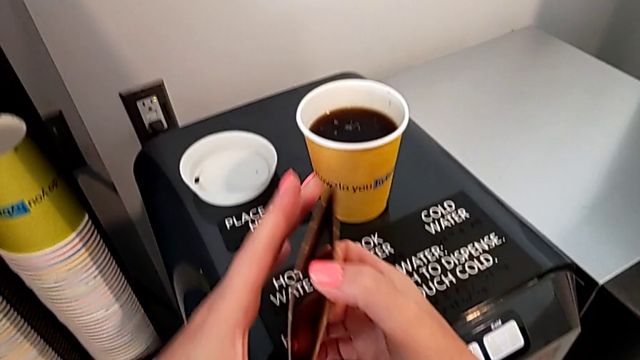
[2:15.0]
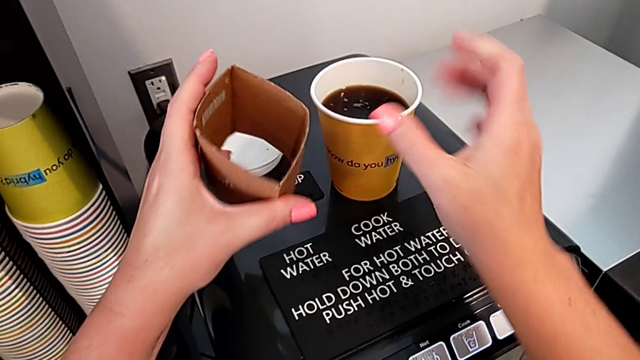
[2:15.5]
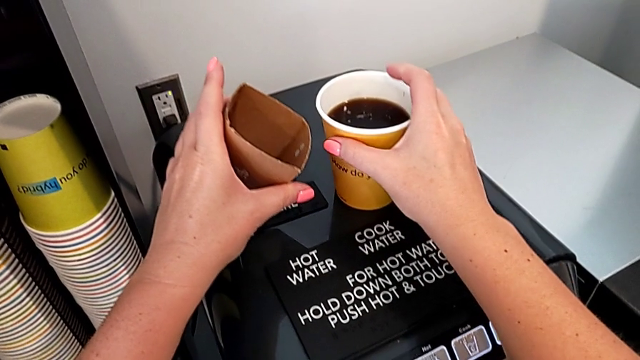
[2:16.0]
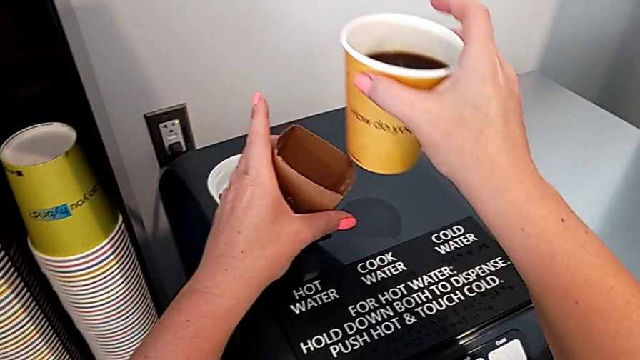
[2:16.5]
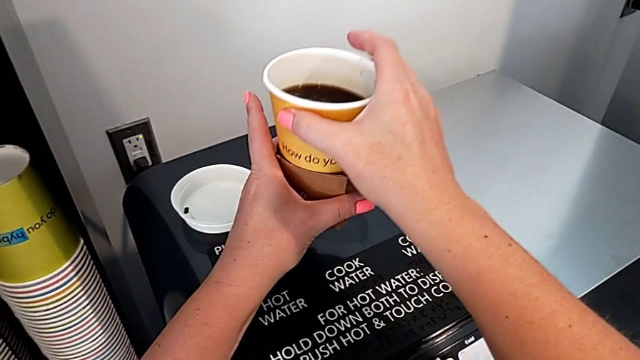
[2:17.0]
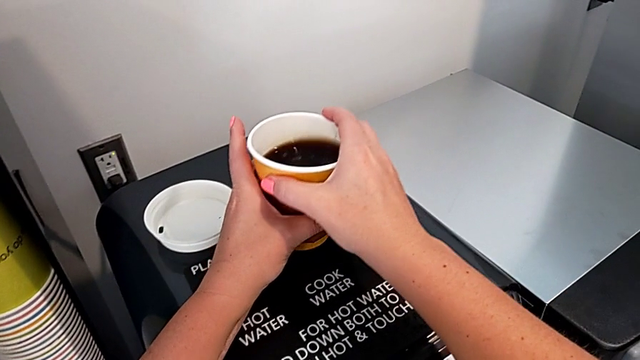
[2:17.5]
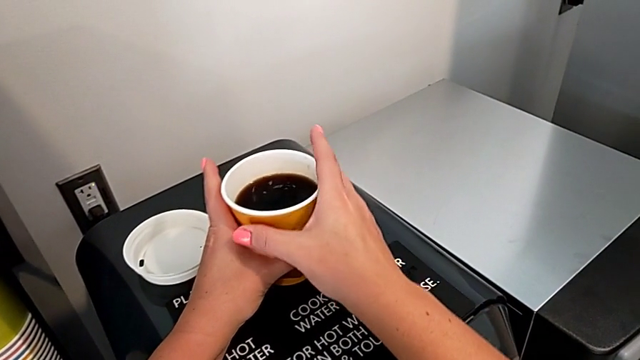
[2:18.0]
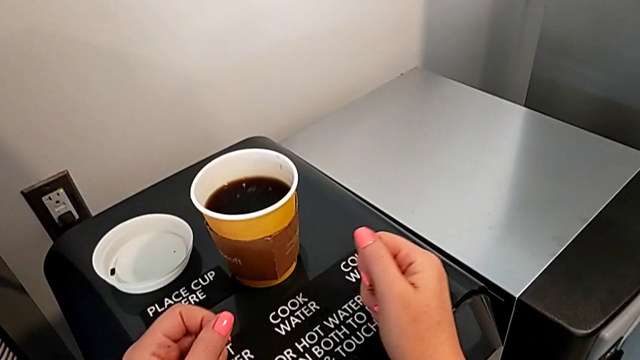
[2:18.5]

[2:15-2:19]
The camera wearer is preparing a cup of coffee using the espresso machine. They insert the cup sleeve.

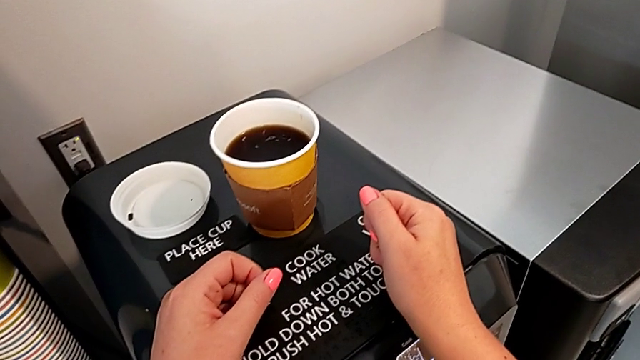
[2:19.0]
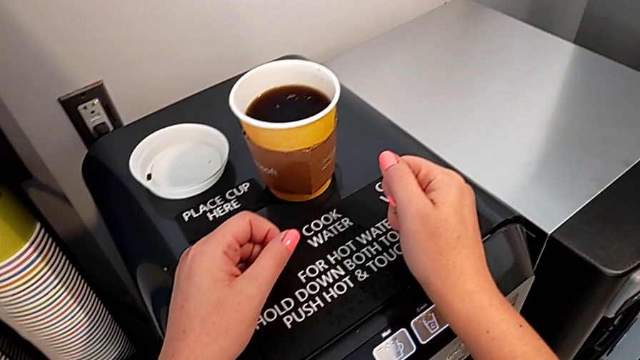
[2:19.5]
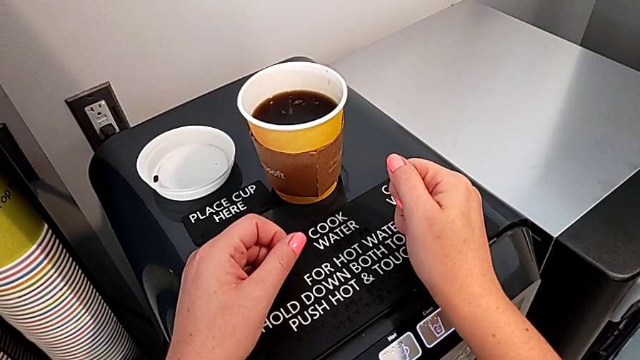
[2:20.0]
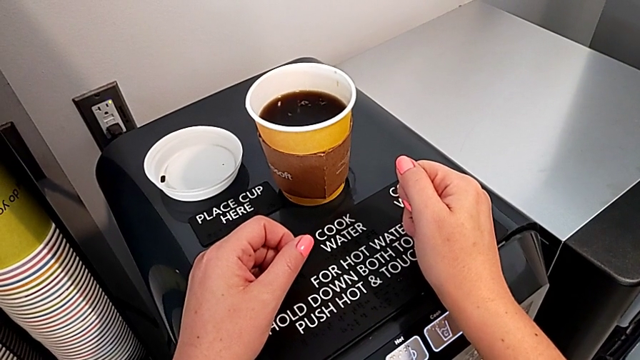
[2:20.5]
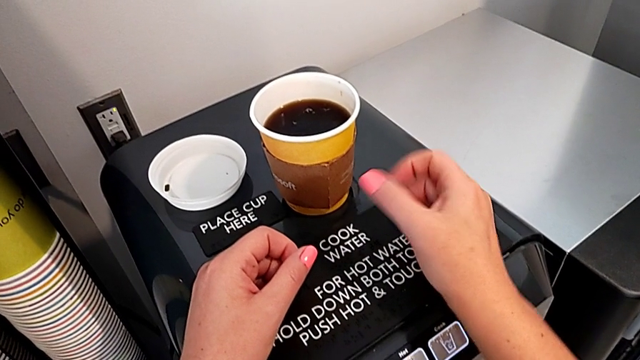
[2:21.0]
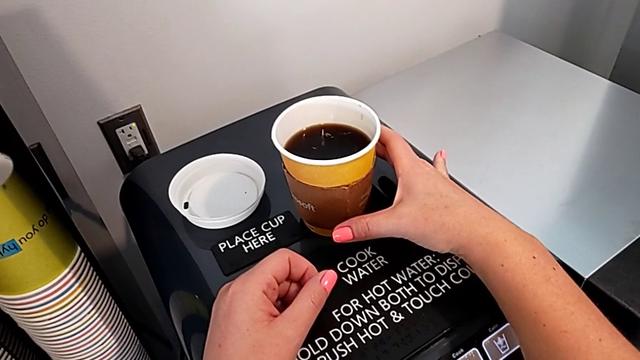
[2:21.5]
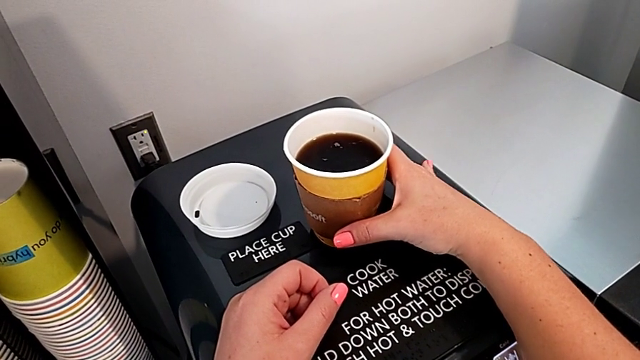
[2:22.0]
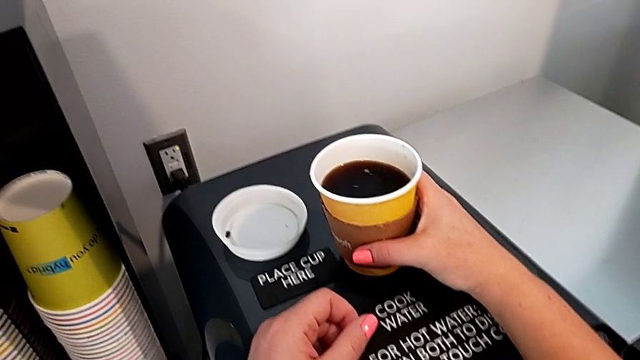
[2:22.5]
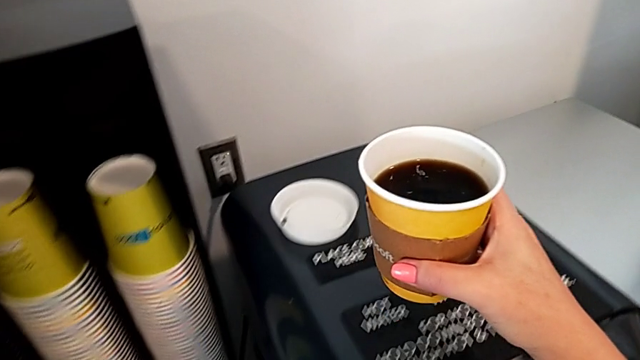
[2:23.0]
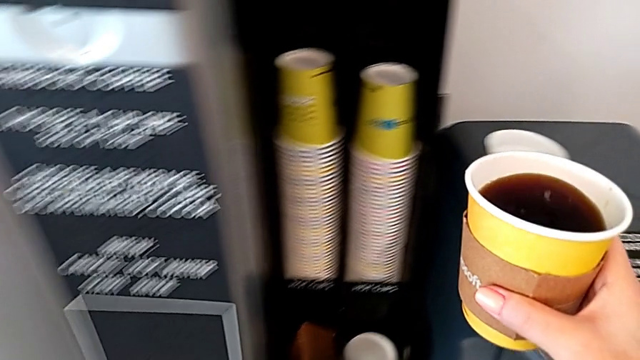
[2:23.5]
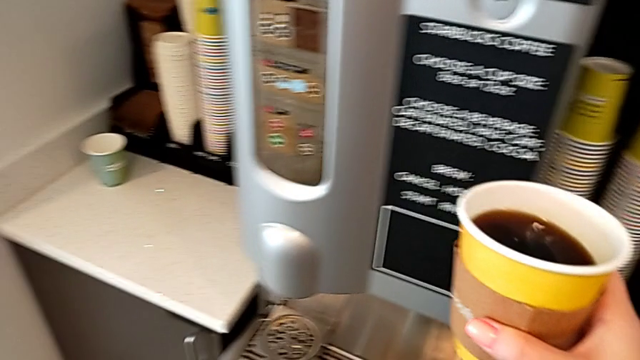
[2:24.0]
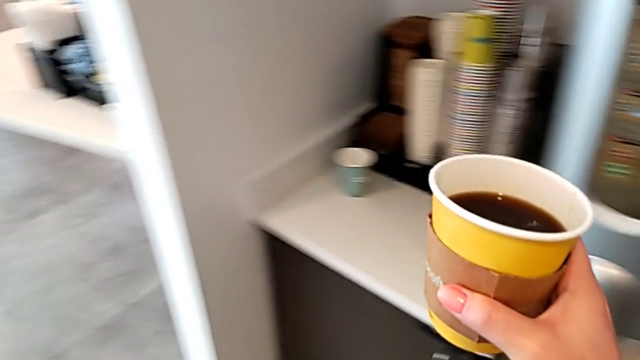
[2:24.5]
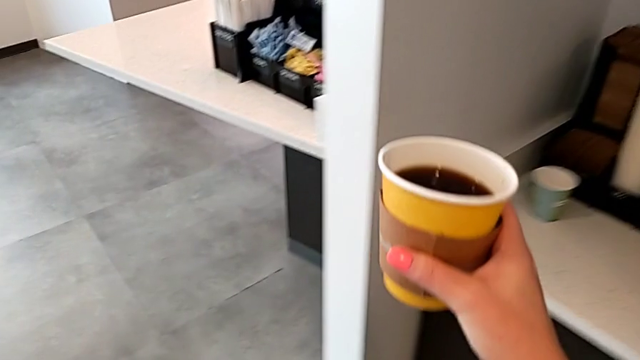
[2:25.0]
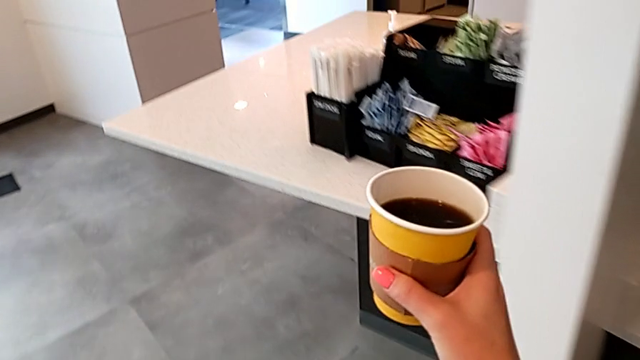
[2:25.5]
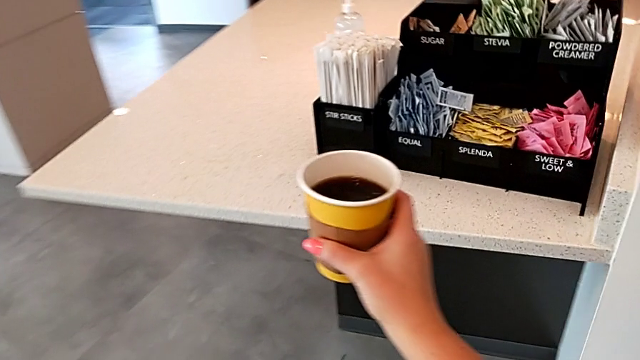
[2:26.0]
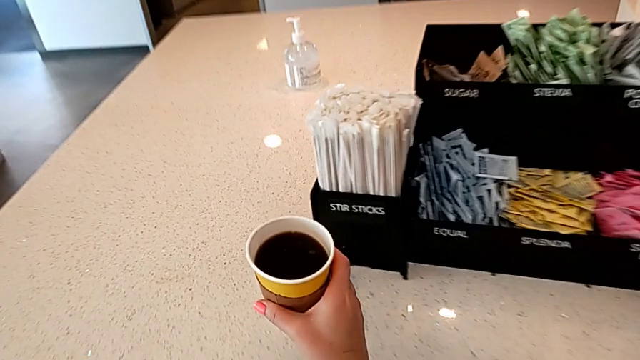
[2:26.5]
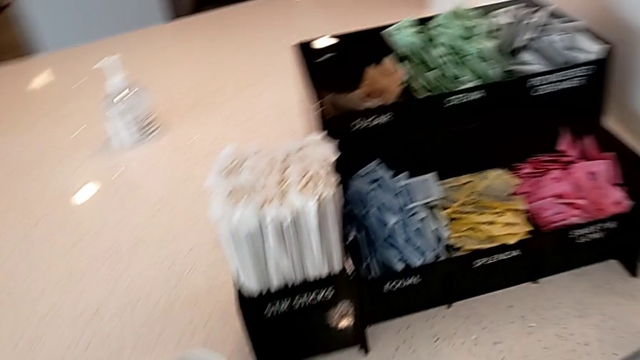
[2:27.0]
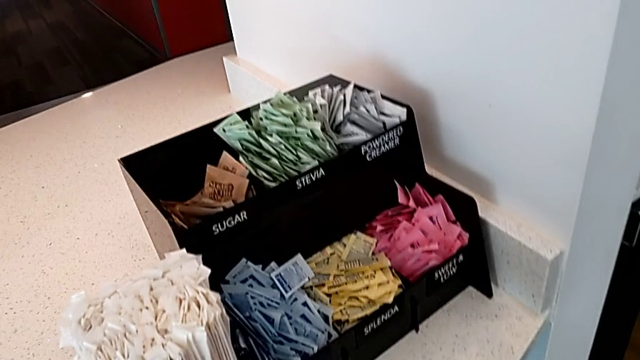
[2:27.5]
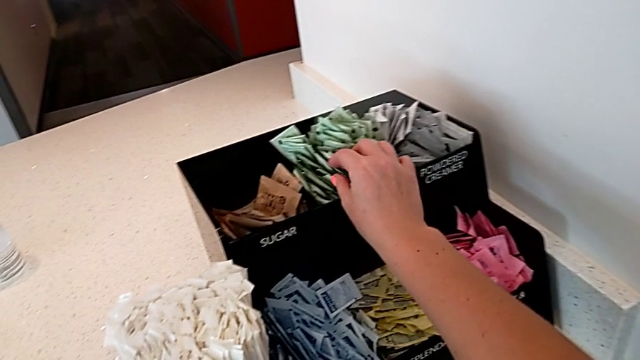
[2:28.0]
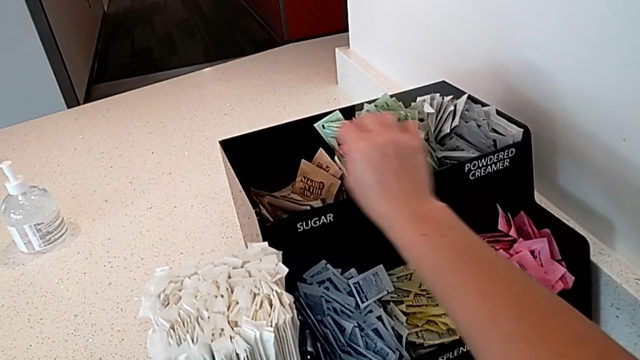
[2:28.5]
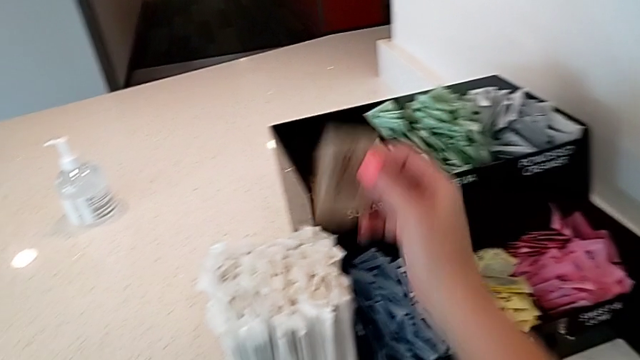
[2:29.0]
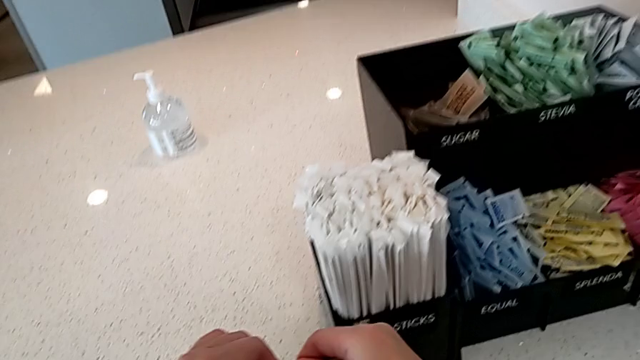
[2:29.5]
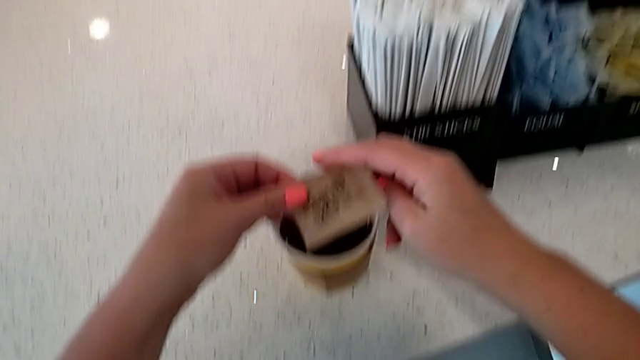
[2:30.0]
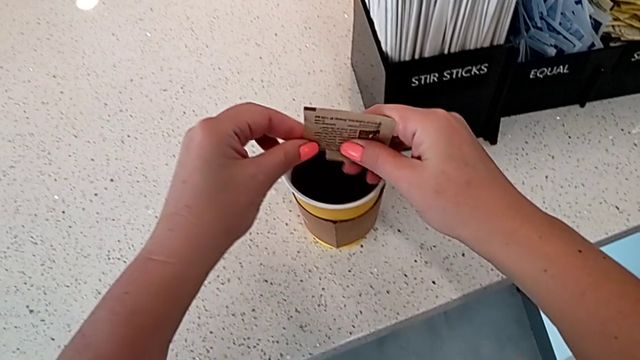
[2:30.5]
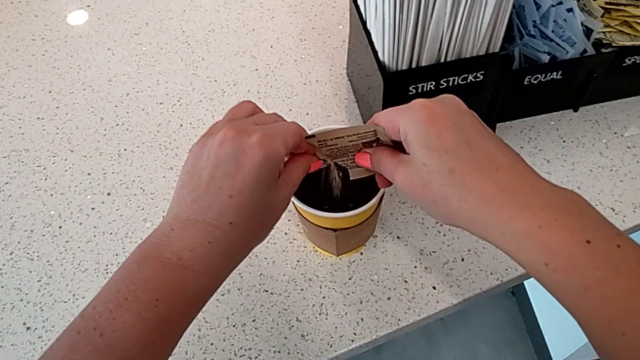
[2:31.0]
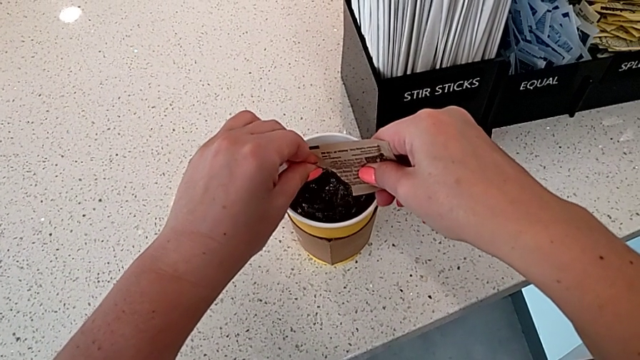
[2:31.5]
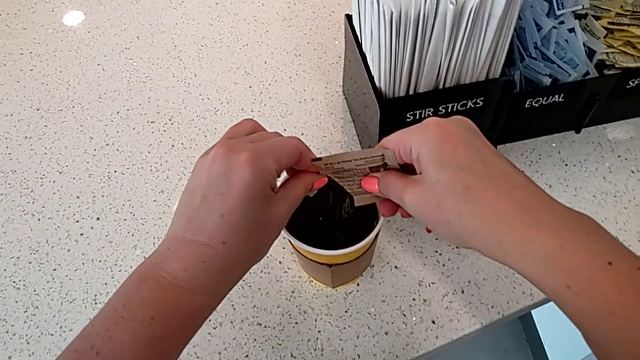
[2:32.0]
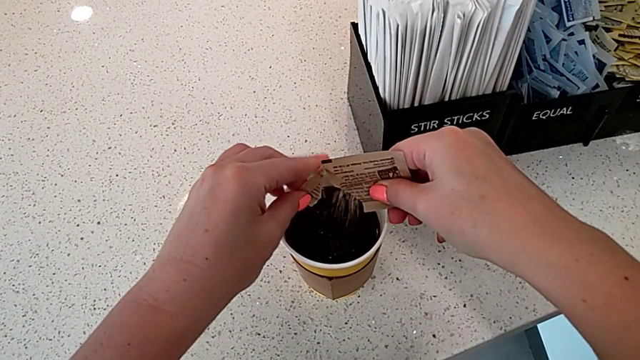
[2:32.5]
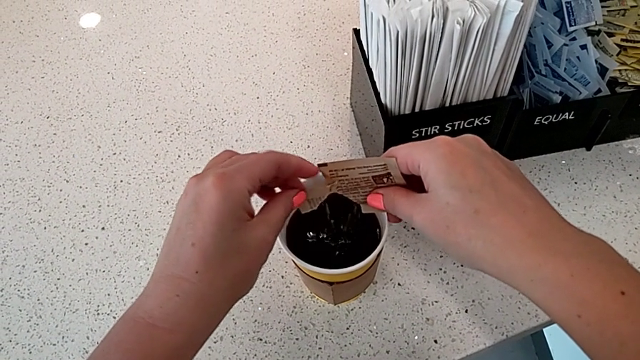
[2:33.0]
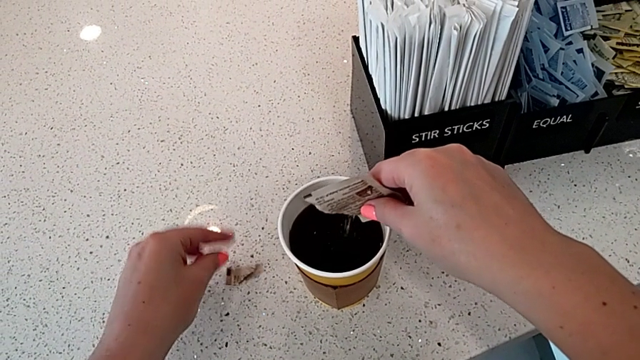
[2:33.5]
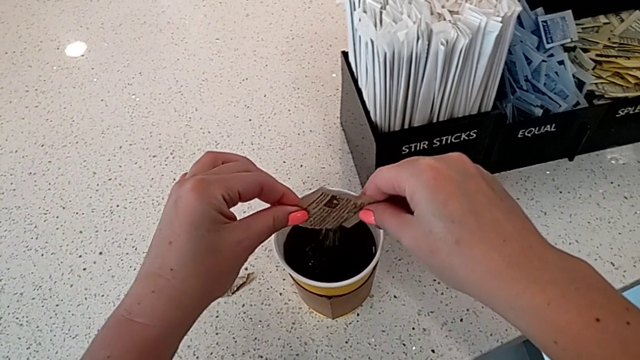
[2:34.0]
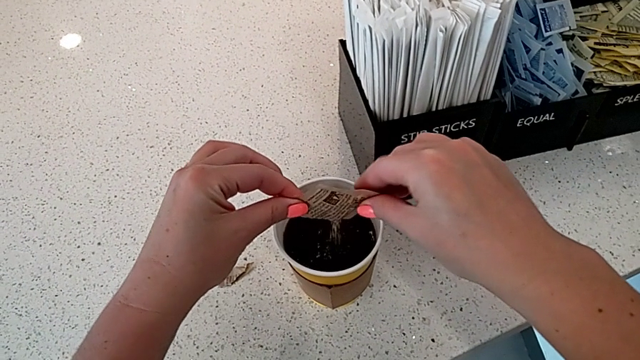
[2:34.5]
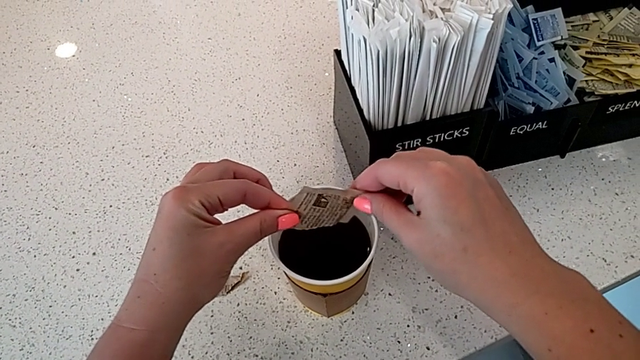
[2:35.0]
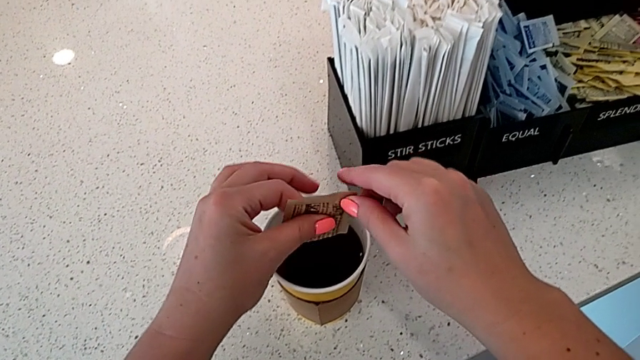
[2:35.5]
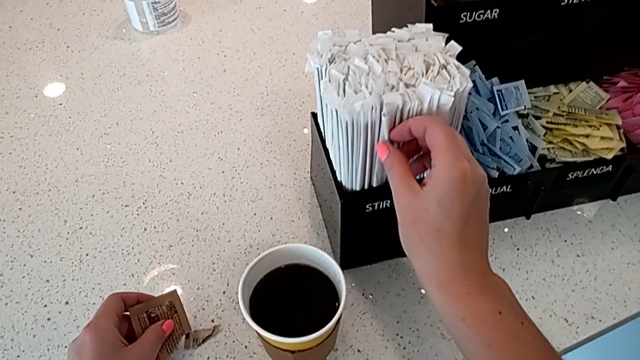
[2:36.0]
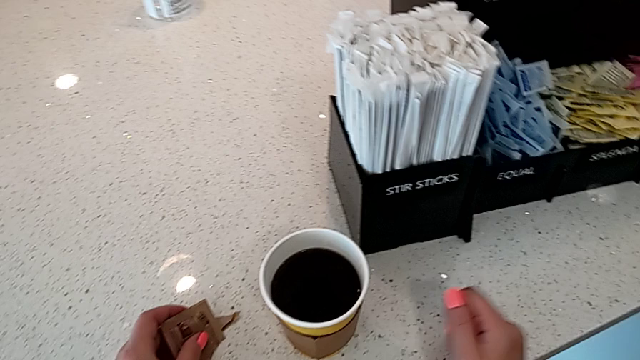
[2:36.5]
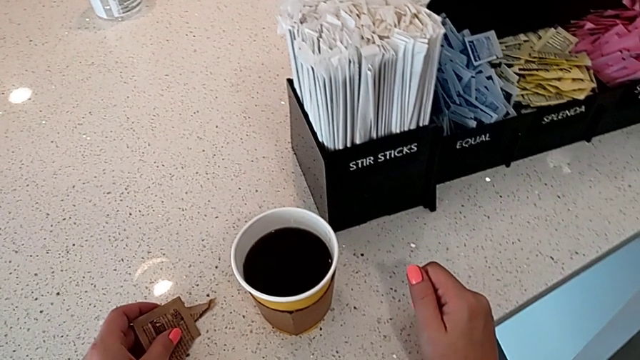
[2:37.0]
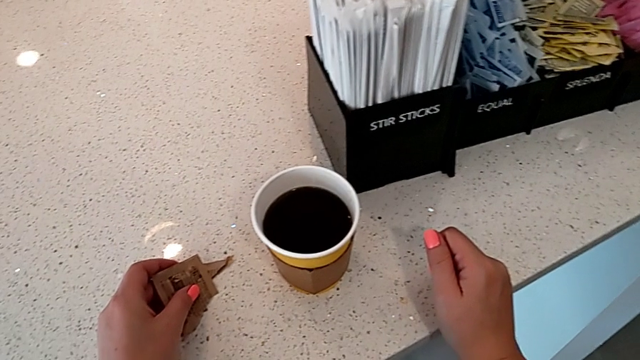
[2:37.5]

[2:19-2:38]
The camera wearer adds sugar and milk to the coffee cup. They grab the coffee, hold it, place it, wrongly grab the wrong bag, grab the sugar packet, open it, load the sugar and touch the stir stick.
